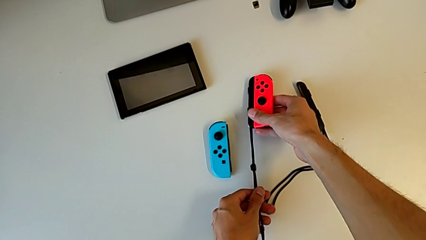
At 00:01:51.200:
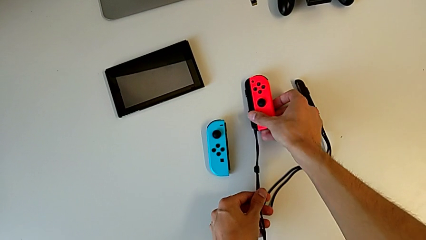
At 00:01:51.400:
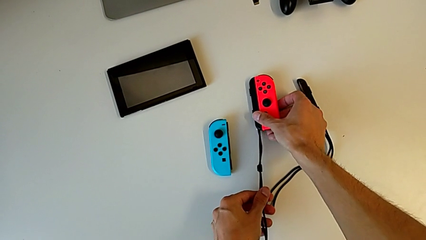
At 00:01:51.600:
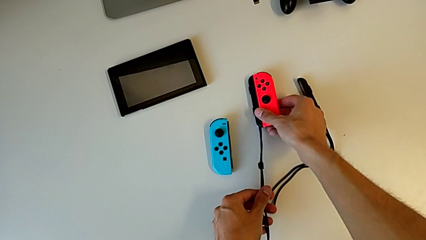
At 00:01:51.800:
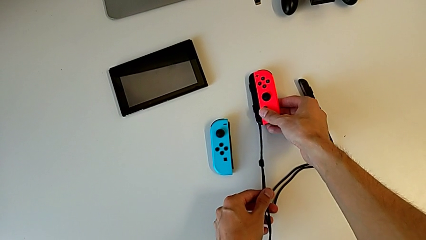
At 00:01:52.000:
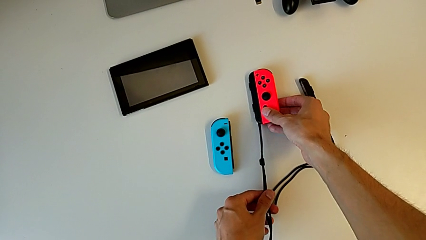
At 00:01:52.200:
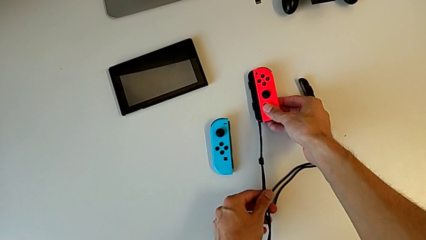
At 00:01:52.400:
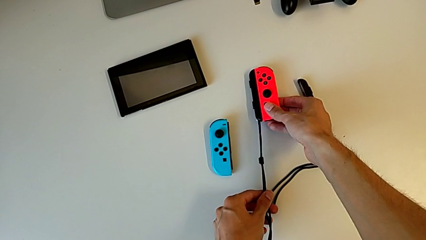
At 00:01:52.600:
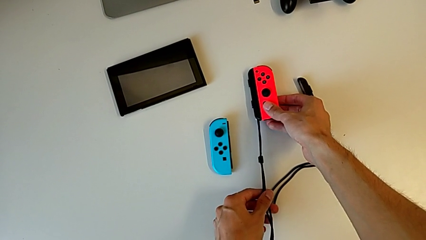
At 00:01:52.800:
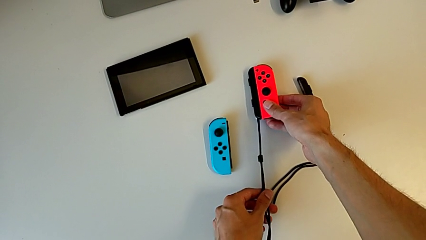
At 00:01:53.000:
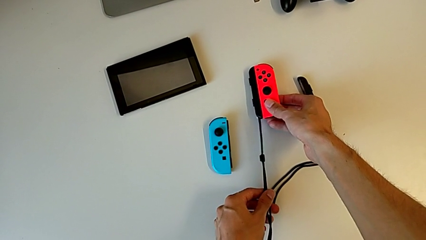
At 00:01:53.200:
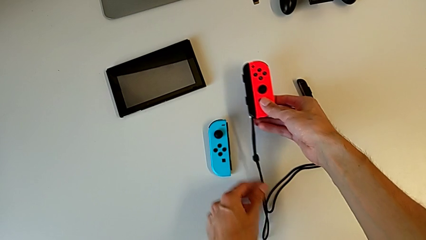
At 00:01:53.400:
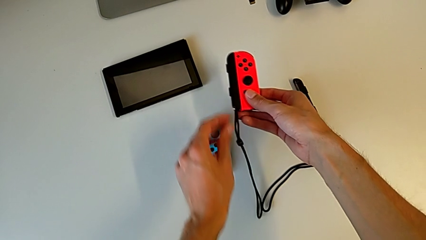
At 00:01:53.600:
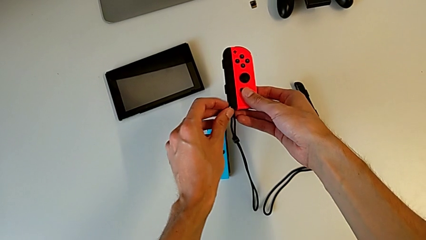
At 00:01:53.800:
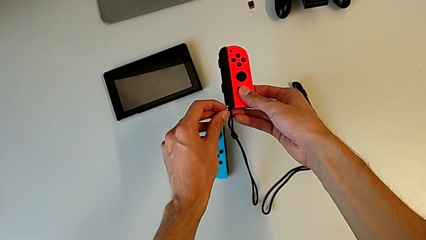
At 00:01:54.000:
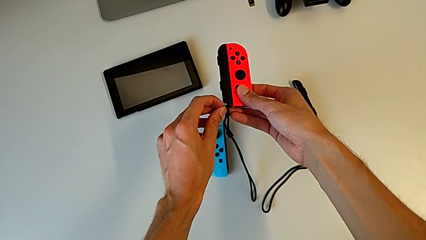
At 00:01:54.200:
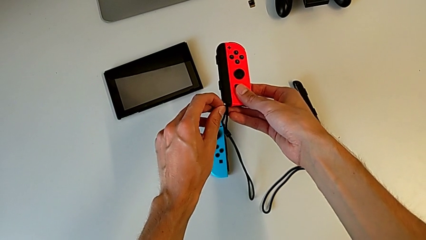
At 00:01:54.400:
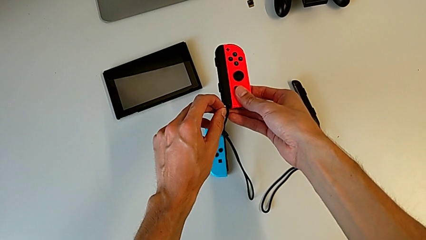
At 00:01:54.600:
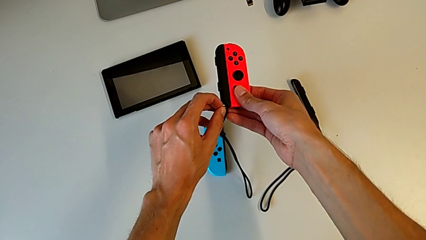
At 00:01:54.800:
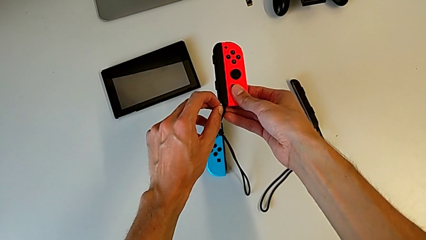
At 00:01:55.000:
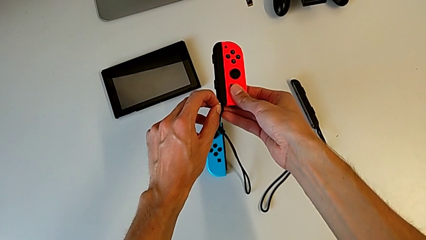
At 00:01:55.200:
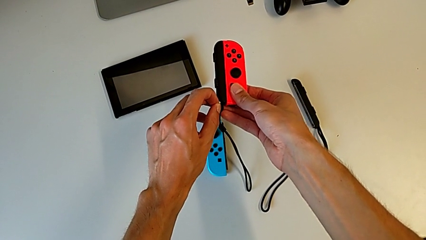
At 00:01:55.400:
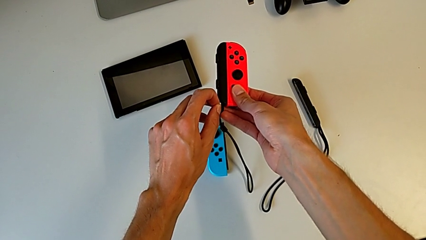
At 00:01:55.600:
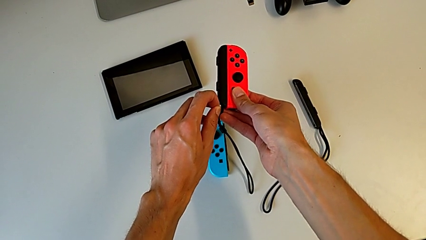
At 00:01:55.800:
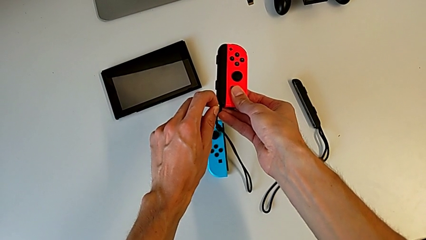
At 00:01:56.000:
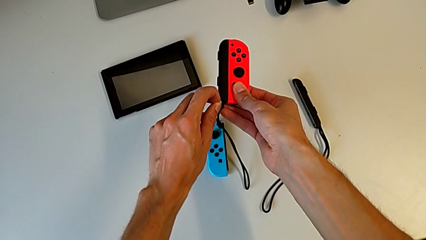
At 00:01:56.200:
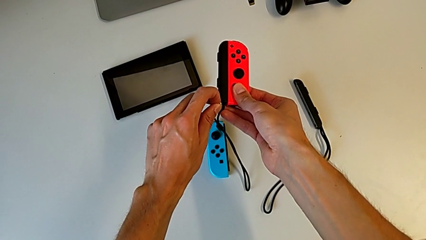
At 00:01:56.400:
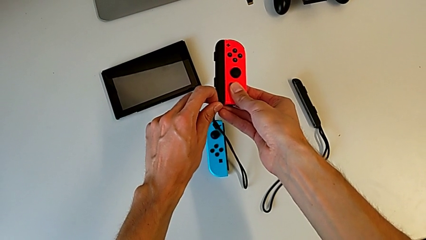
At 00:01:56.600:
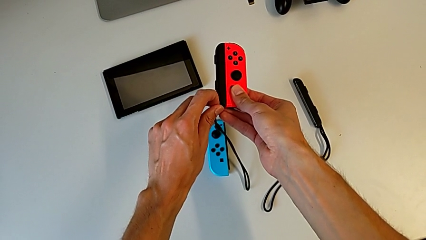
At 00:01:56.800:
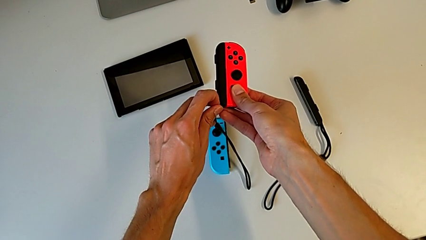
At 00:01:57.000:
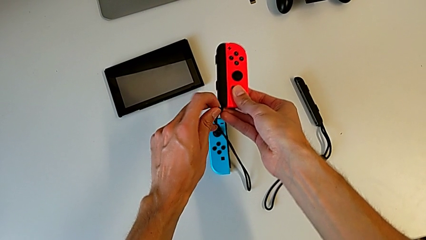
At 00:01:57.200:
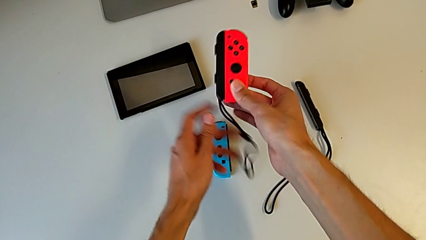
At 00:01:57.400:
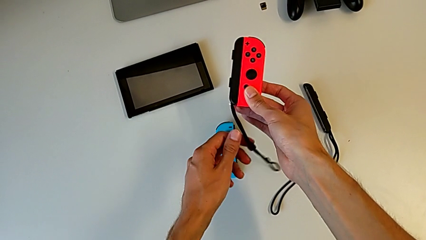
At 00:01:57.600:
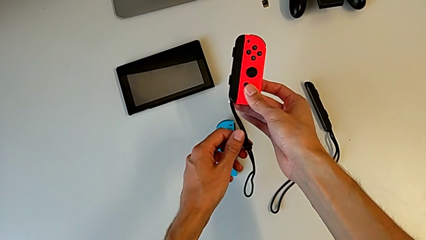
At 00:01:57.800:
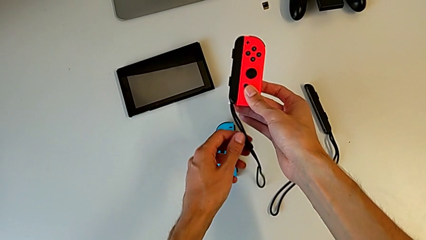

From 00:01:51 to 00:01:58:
The camera wearer is placing the black Joy-Con strap on the Joy-Con Controller. They hold the red Joy-Con controller, grab the Joy-Con strap lock and lock it.

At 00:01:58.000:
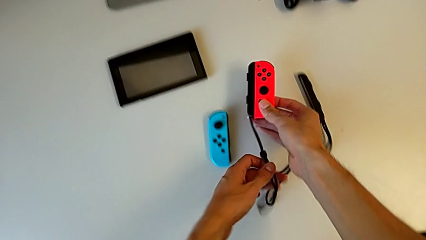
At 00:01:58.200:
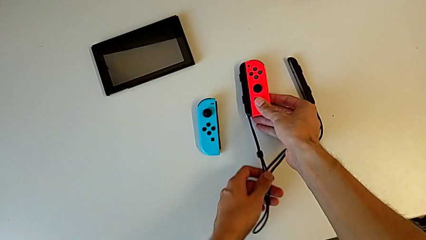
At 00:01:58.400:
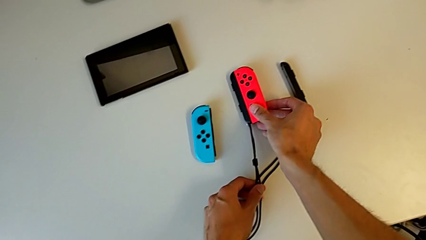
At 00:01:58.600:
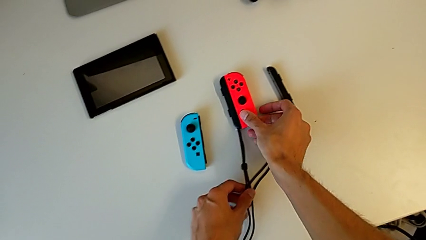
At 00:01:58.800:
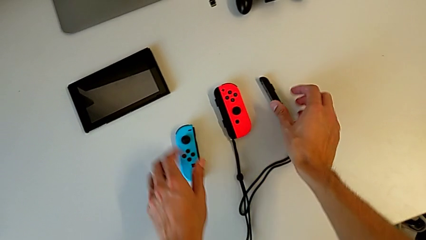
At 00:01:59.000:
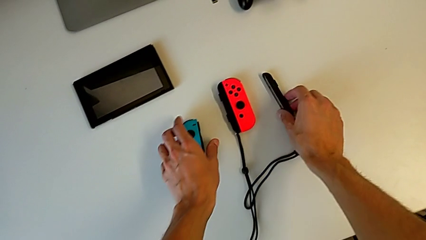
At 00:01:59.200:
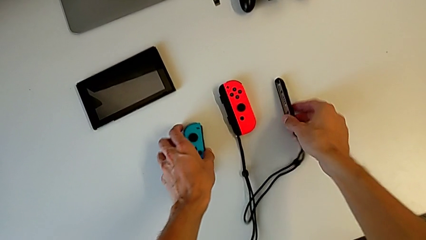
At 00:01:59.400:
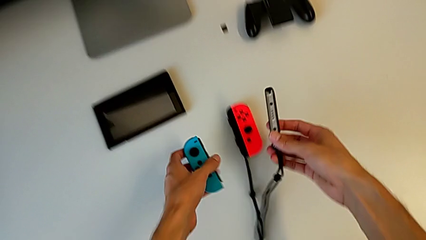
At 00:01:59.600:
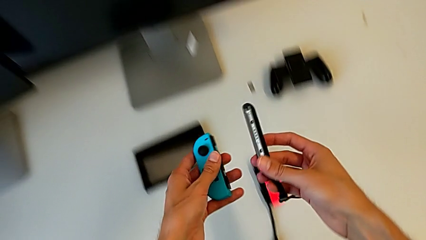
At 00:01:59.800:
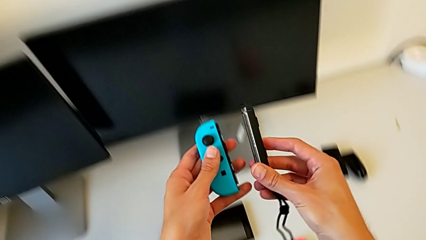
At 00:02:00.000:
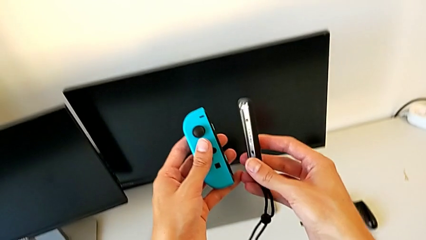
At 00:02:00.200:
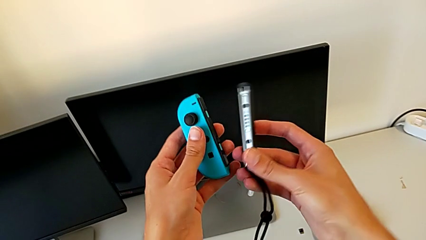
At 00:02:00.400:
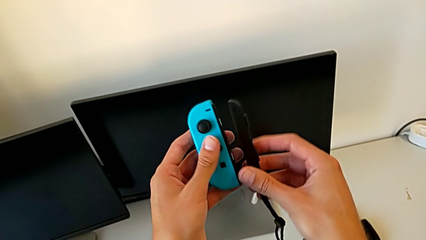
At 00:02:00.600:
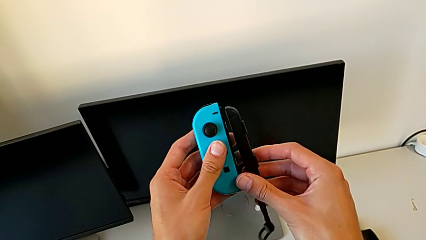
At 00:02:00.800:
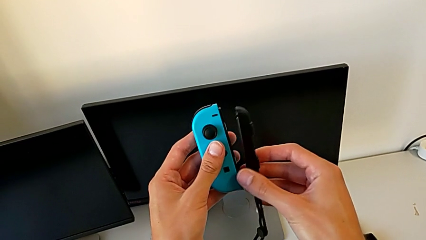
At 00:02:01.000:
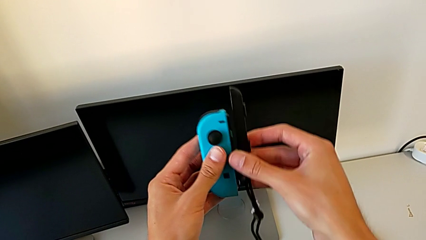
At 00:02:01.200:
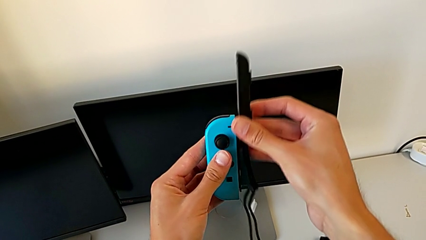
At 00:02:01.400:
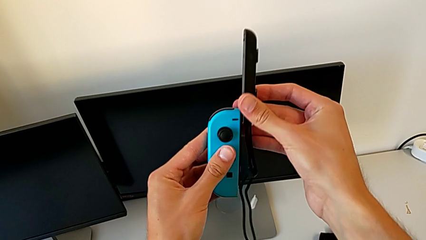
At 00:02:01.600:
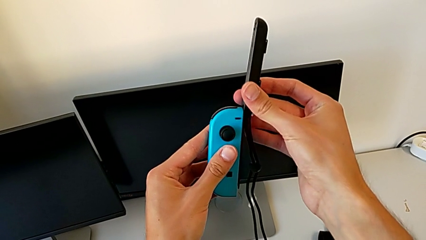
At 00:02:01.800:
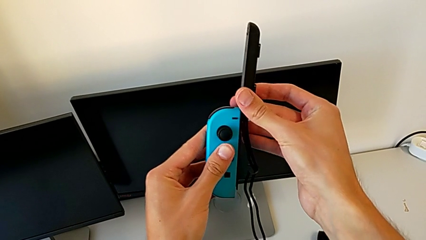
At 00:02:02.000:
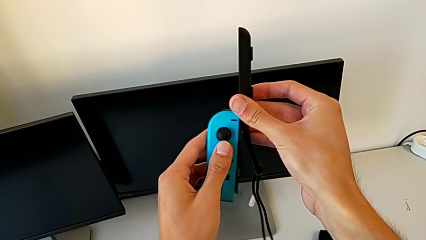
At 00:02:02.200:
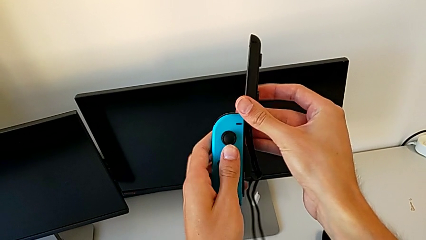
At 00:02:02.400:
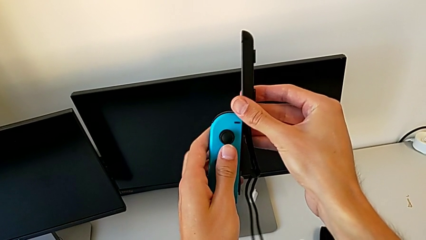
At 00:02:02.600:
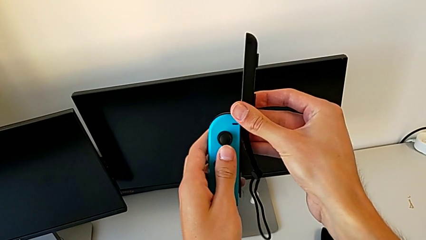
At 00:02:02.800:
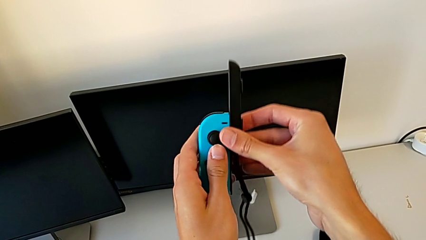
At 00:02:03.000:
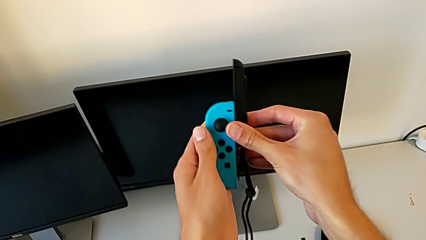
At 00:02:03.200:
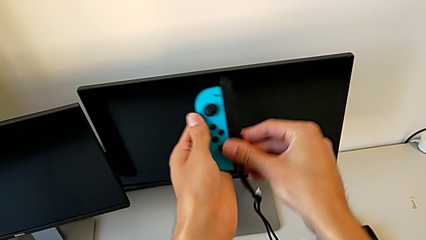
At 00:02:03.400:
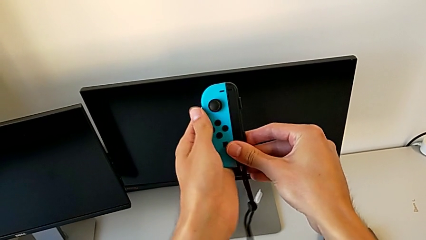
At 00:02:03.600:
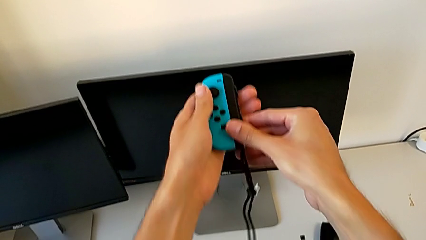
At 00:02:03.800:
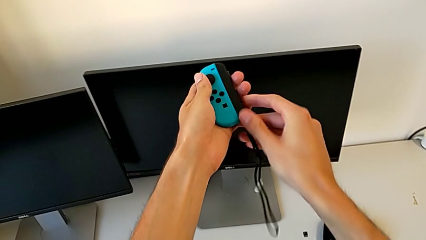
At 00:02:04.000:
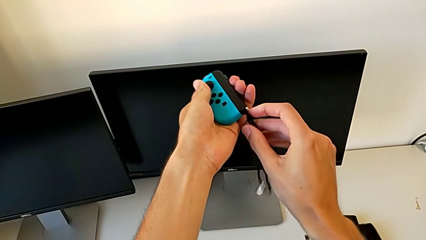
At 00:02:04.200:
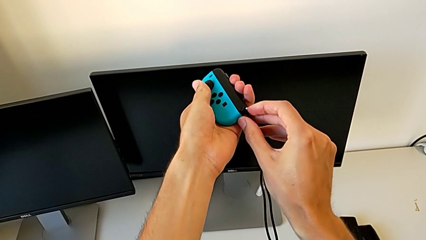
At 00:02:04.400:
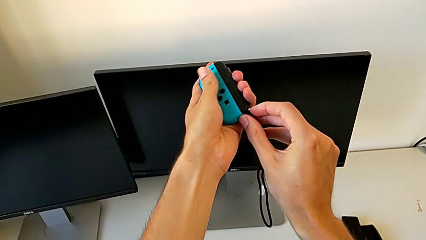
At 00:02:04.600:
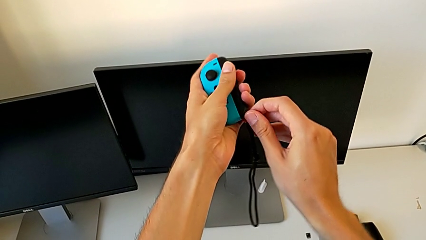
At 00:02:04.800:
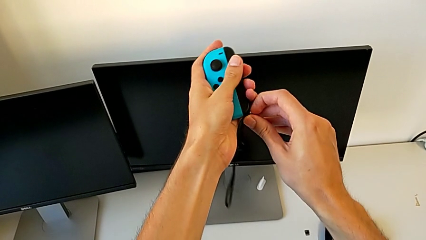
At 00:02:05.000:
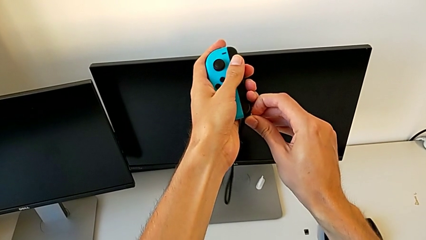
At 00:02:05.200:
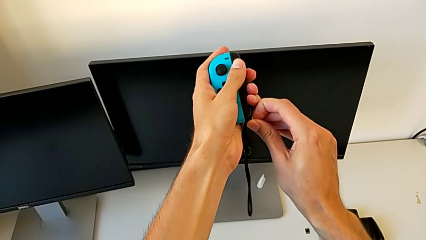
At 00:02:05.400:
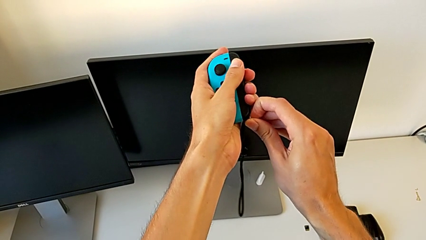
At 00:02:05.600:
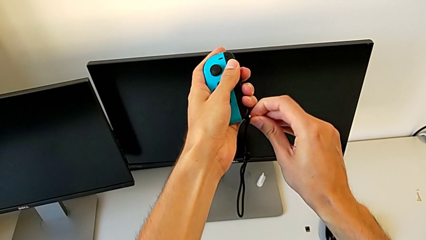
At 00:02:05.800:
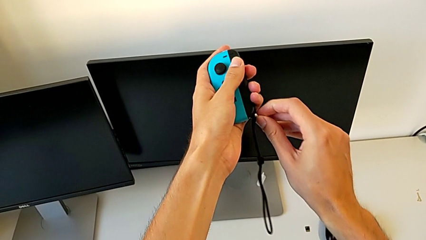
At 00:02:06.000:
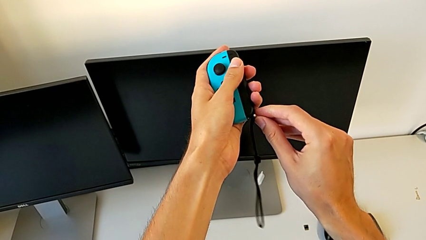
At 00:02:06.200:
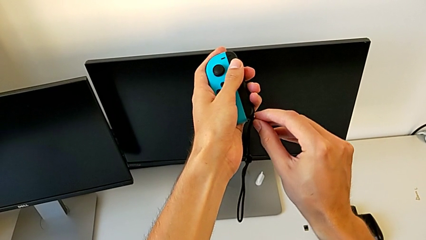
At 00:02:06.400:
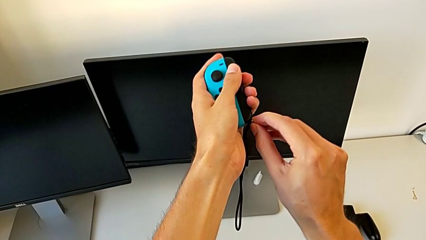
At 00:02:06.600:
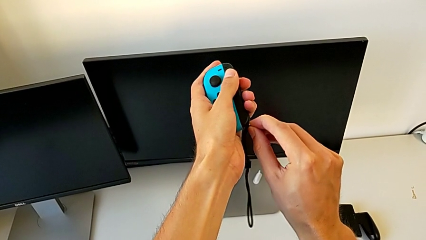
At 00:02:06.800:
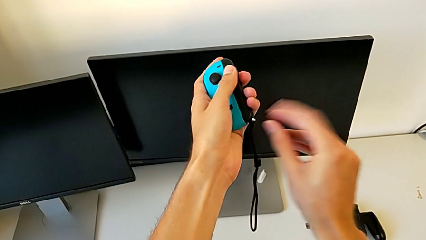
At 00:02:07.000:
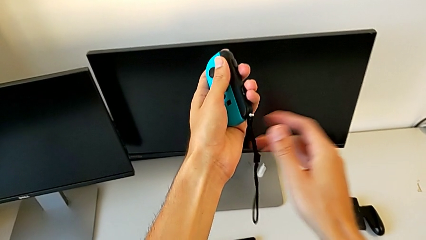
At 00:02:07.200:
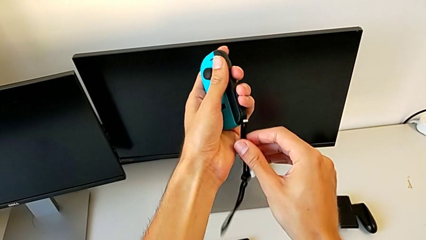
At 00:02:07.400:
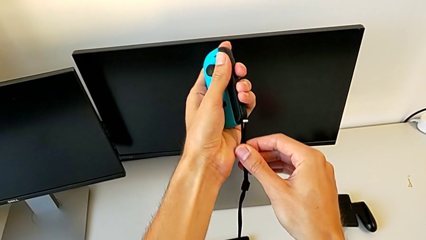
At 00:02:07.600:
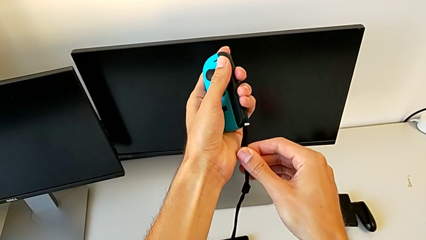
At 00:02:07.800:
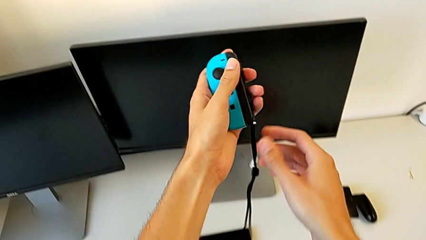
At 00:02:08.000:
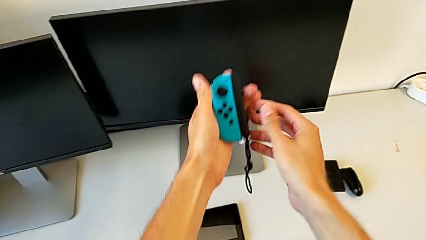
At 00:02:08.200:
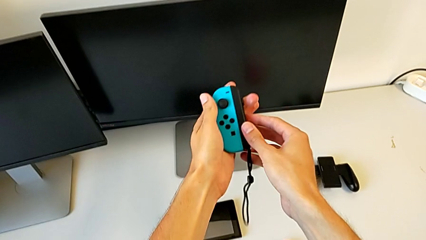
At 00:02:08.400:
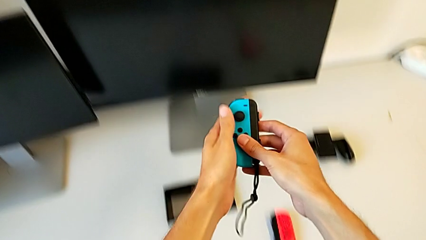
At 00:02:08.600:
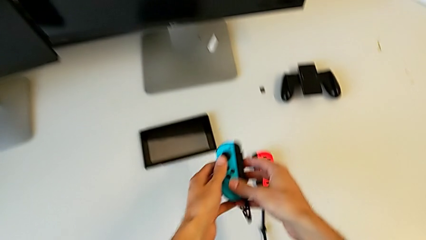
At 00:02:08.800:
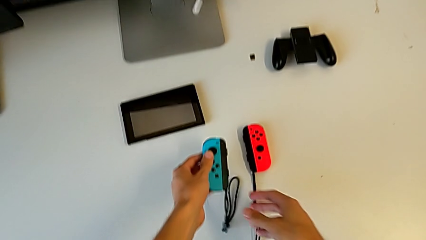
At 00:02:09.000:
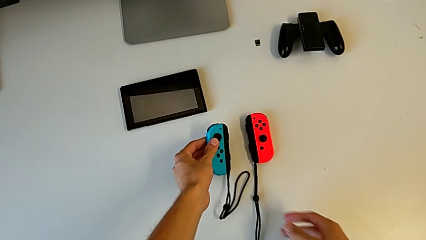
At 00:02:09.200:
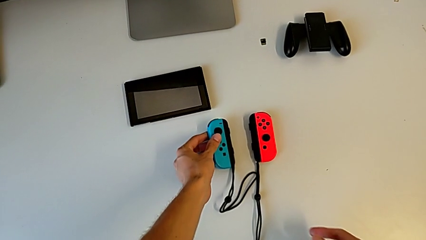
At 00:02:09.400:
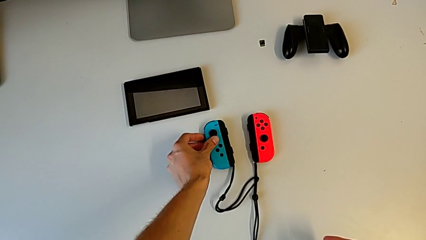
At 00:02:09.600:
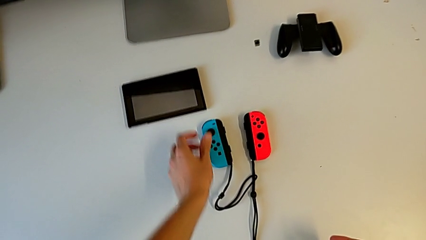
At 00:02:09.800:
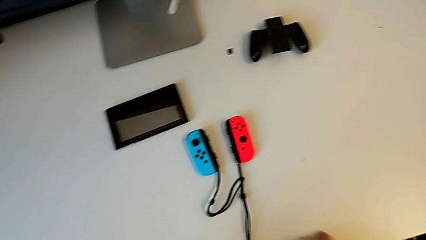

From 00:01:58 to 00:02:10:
The camera wearer places the Joy-Con strap on the Joy-Con controller. They drop the red Joy-Con controller, grab the blue Joy-Con controller, align it and assemble it. They lock the Joy-Con strap lock, press it, pull the Joy-Con strap and begin to hold the blue Joy-Con controller.
